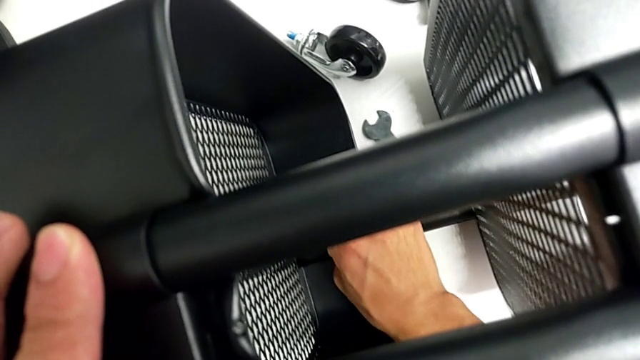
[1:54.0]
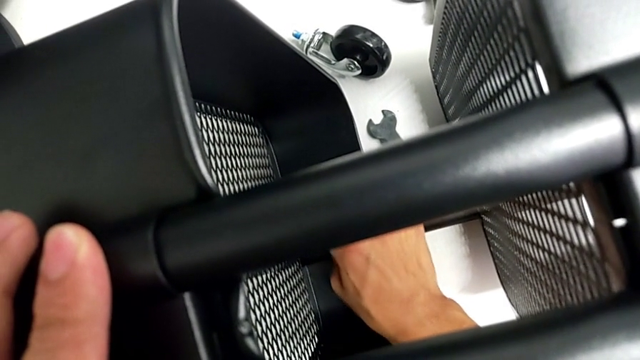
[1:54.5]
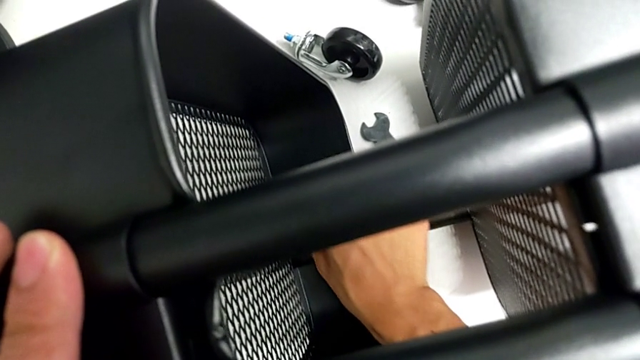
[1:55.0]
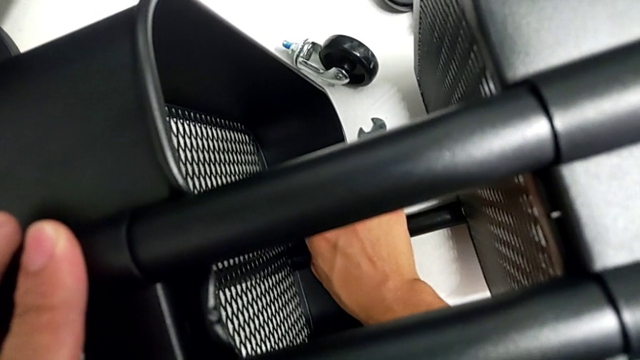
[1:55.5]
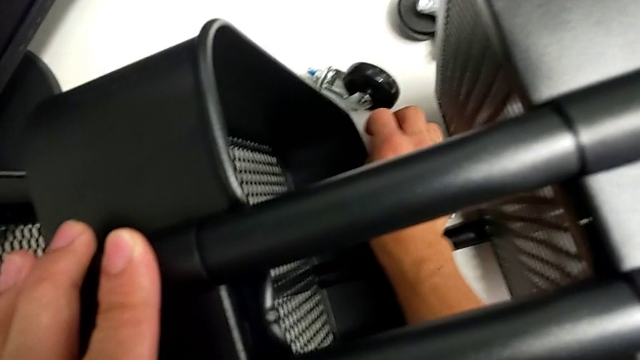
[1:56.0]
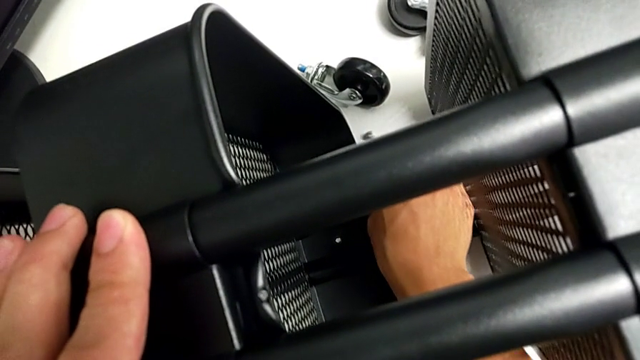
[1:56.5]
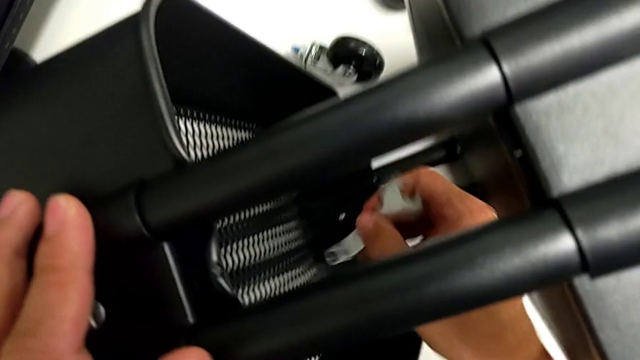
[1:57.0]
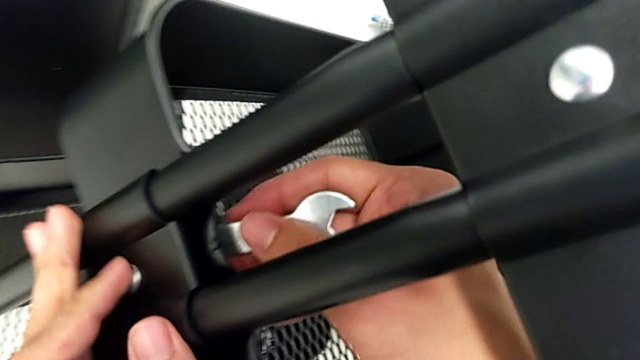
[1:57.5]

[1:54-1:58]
The camera wearer is removing the first bracket. They drop the hex nut.

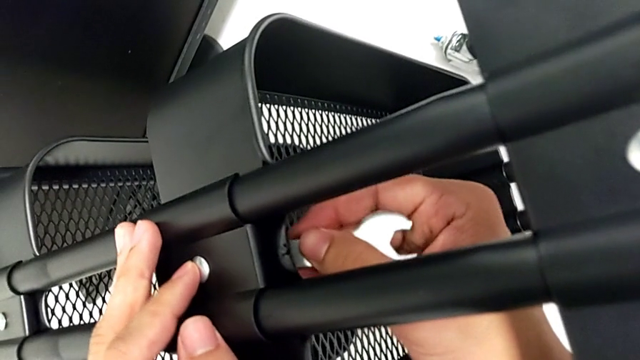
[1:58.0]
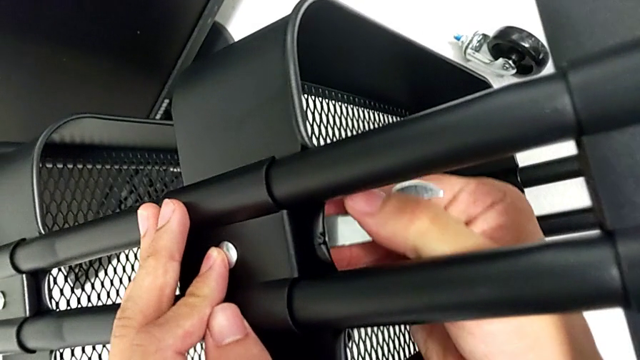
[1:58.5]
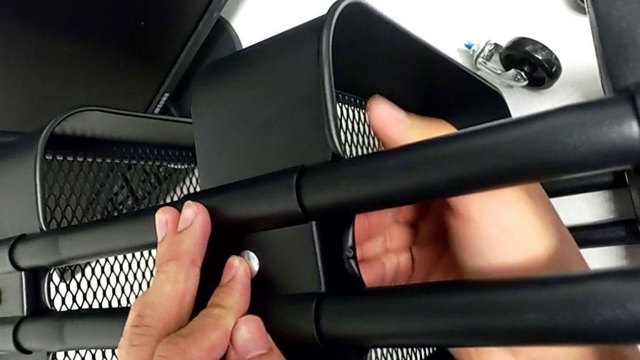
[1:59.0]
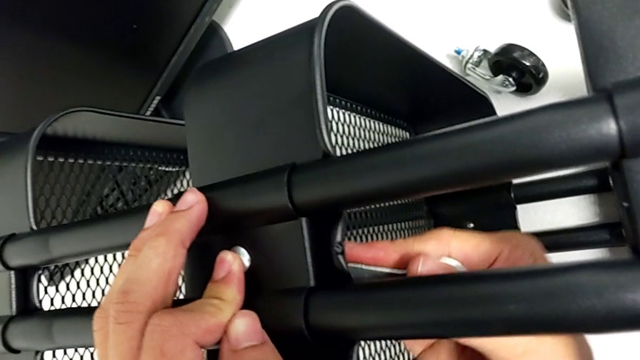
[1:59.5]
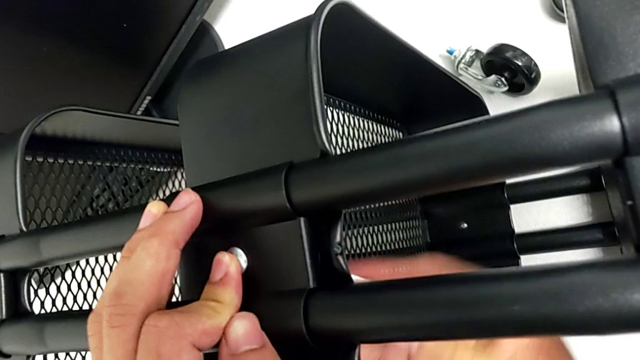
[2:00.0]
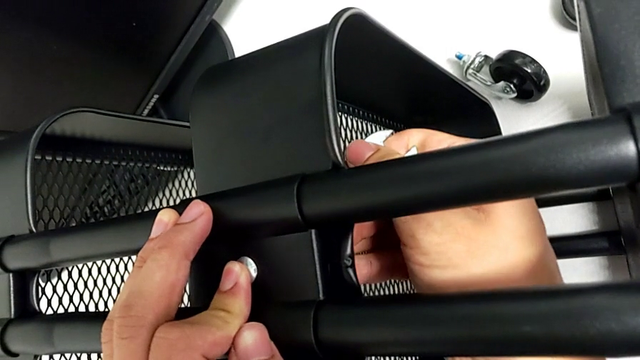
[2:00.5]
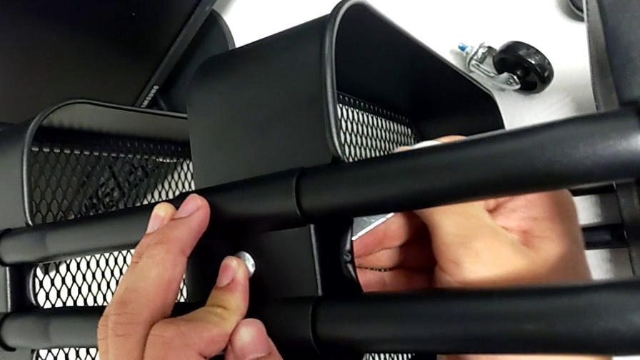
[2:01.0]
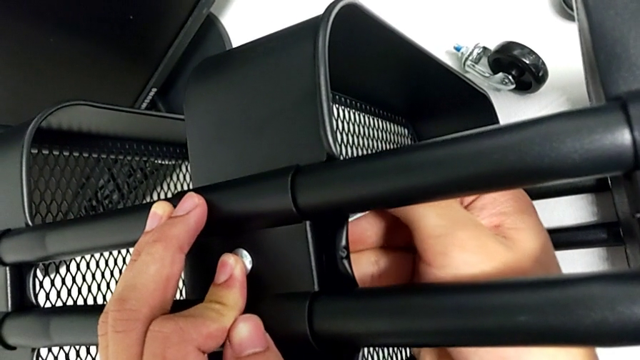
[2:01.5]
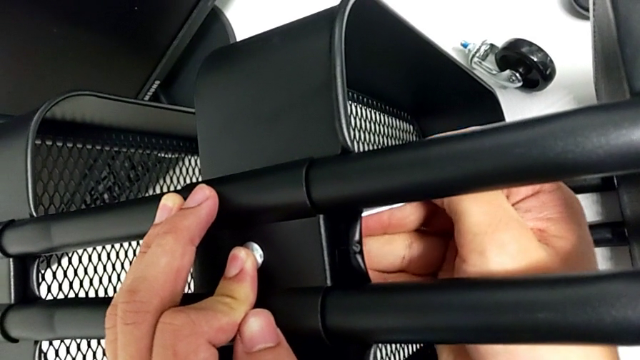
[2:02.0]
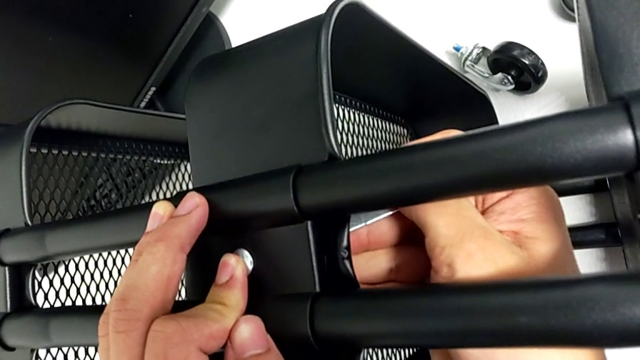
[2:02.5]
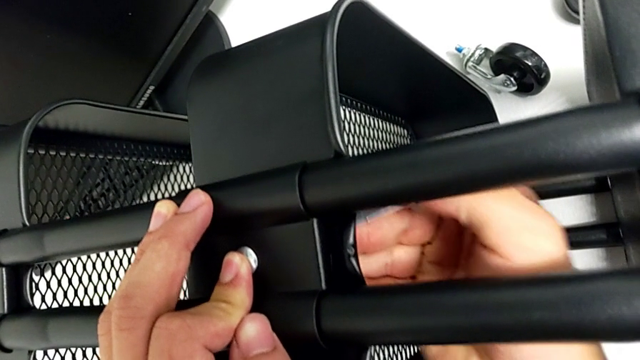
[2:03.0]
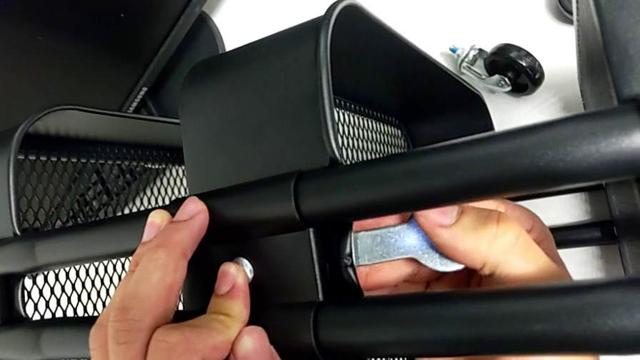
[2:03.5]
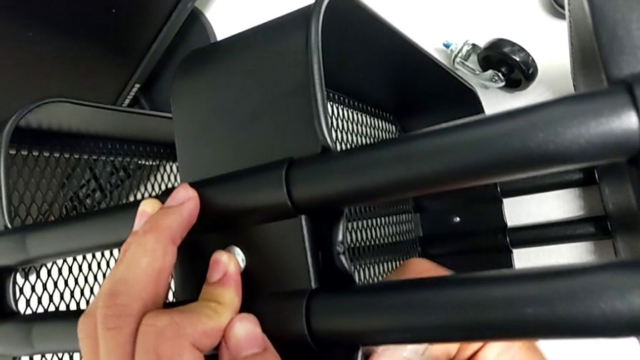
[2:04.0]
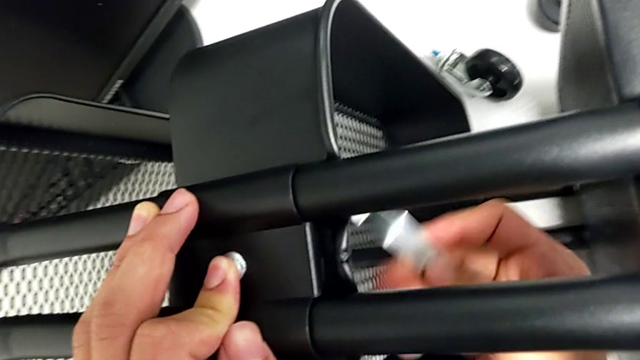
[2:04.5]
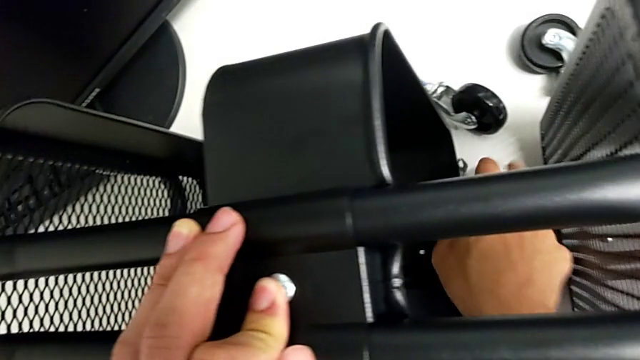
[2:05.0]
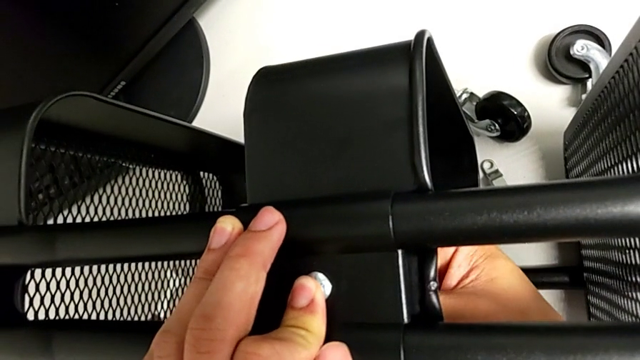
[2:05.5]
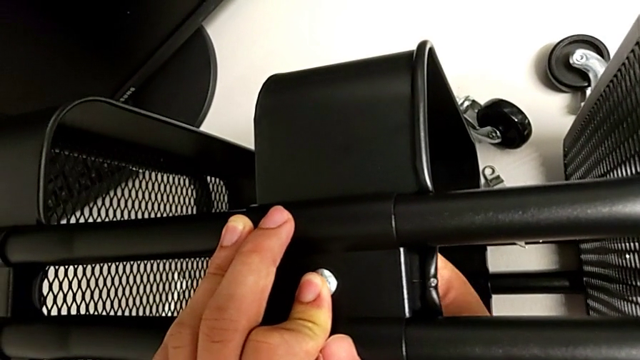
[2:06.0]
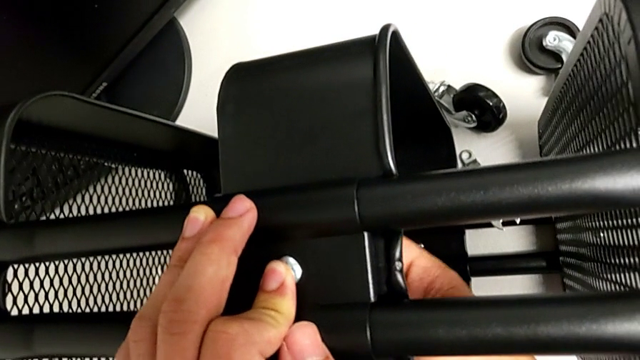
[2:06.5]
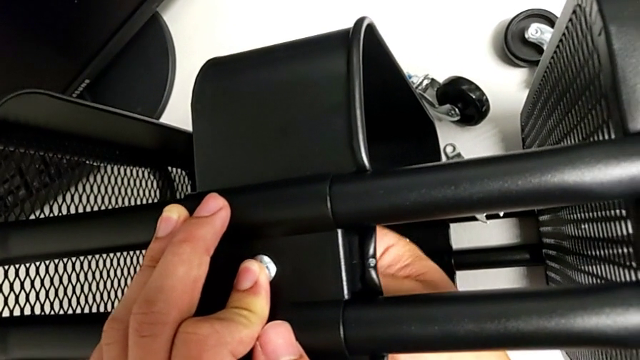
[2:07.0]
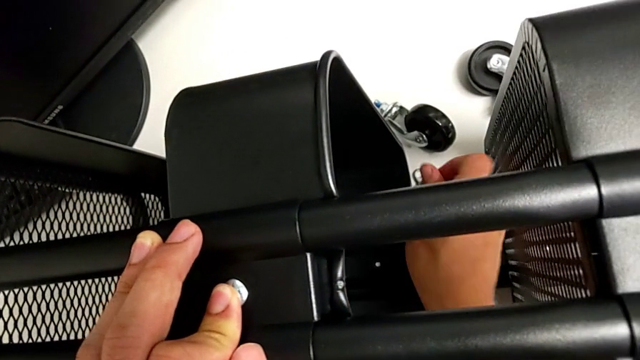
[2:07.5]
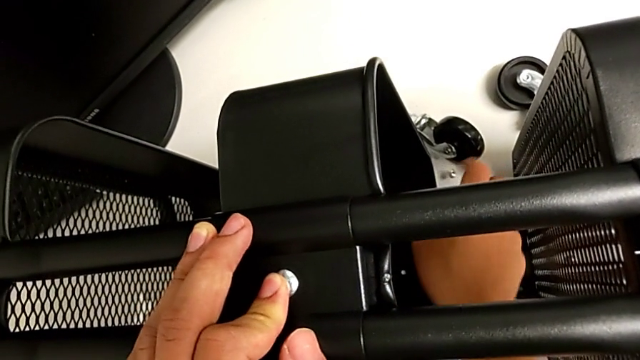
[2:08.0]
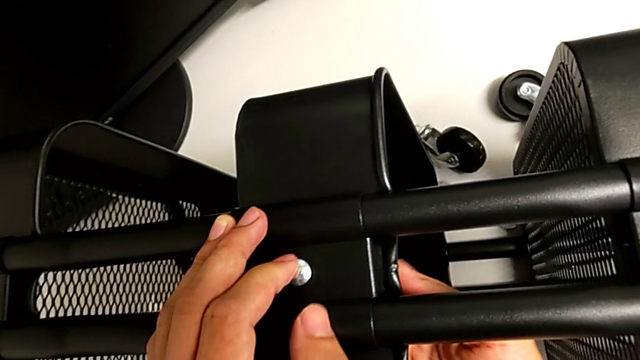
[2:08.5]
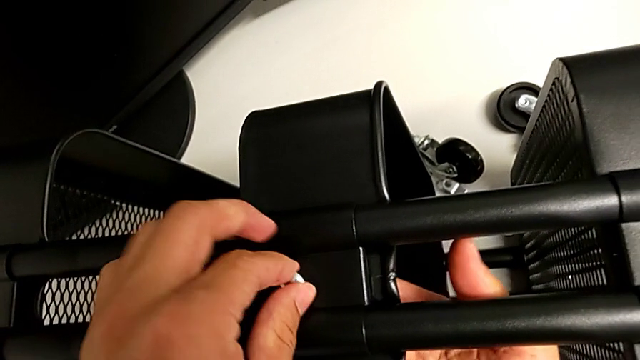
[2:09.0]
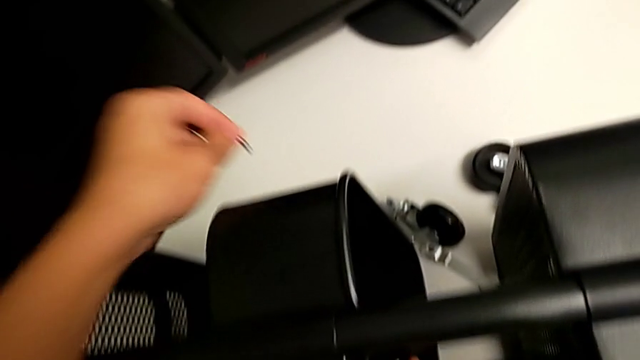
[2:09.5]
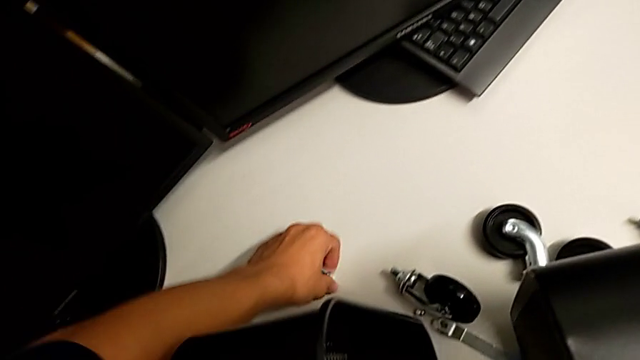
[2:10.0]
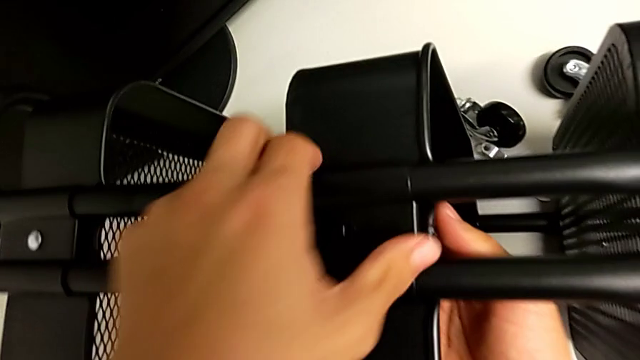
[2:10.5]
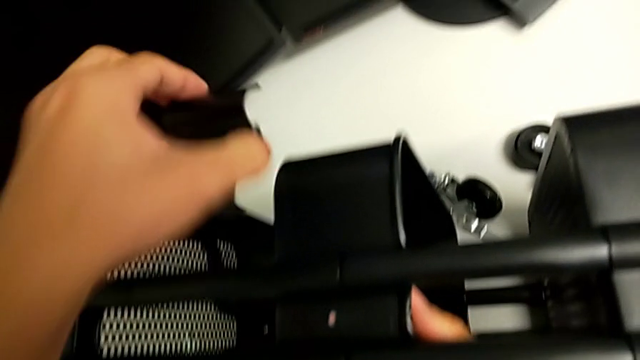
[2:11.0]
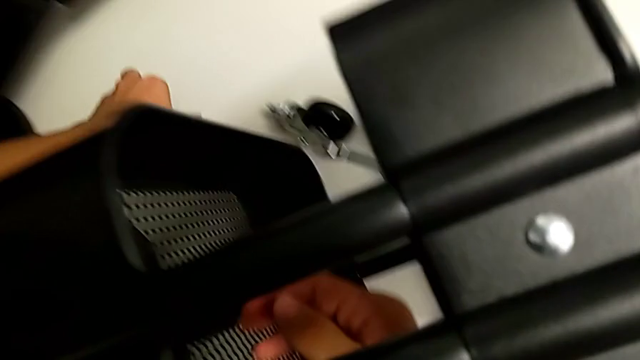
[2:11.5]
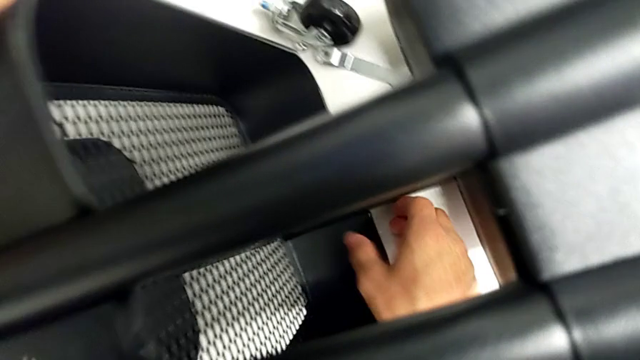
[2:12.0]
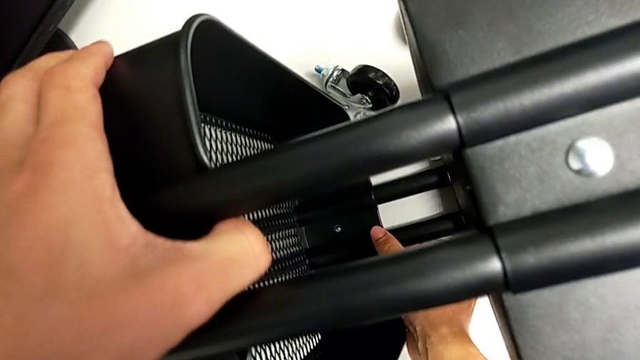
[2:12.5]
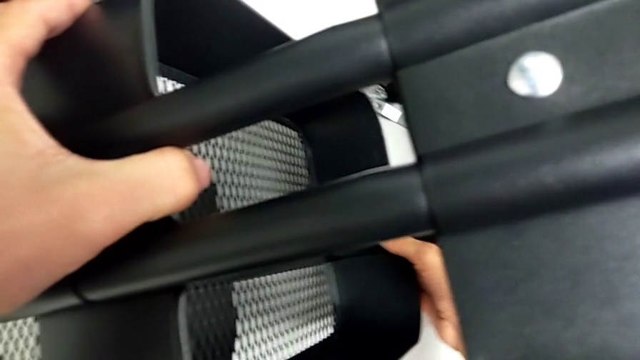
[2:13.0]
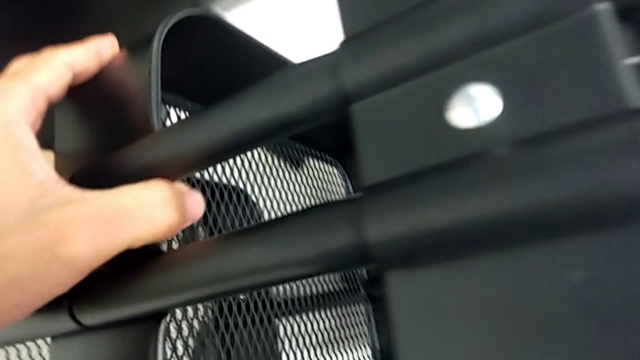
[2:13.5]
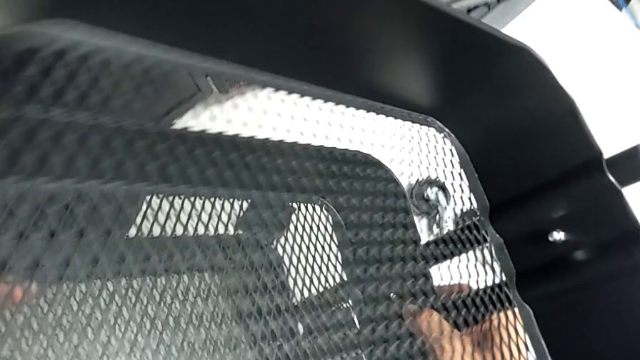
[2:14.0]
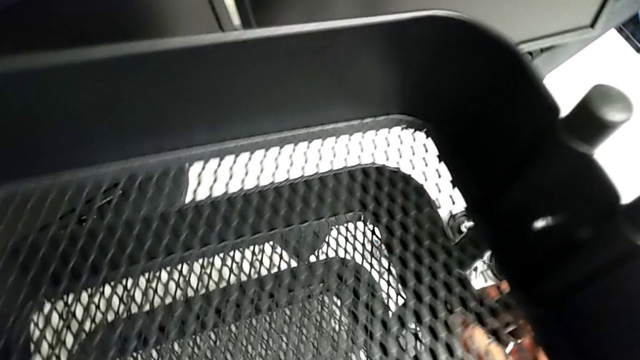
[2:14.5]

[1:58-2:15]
The camera wearer removes the second bracket. They insert the hexagonal wrench, rotate it, drop it, unscrew the hex nut, withdraw the bolt, withdraw the second bracket and lift the utility cart.
